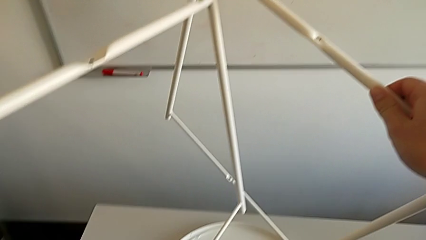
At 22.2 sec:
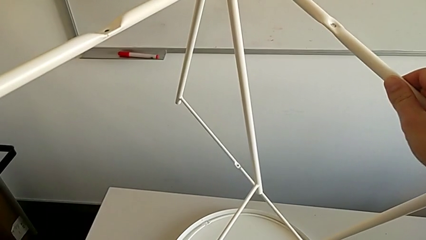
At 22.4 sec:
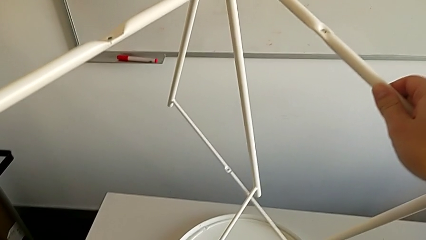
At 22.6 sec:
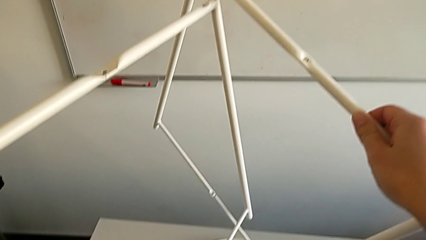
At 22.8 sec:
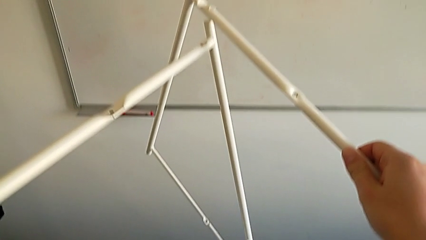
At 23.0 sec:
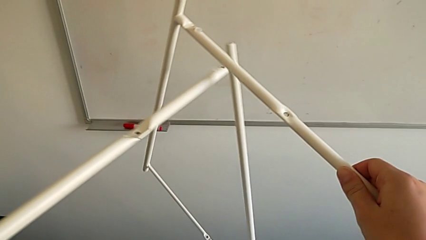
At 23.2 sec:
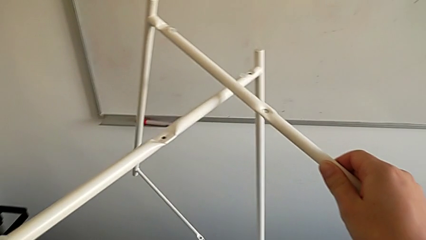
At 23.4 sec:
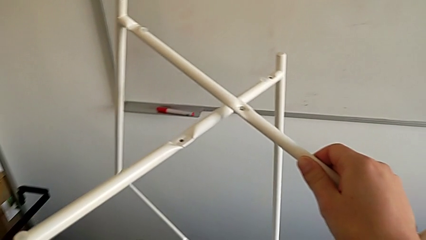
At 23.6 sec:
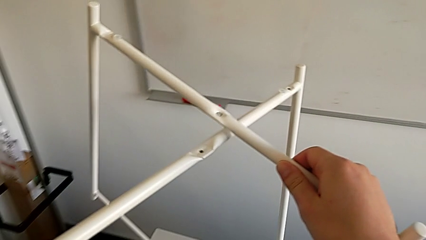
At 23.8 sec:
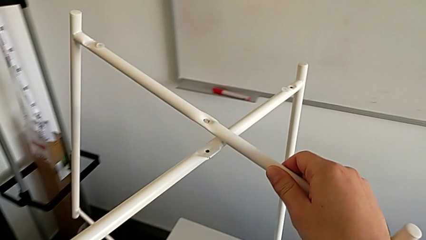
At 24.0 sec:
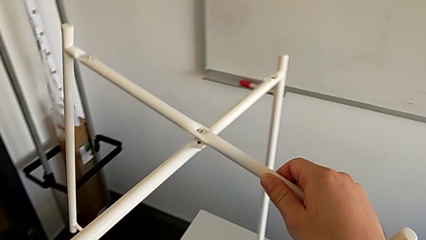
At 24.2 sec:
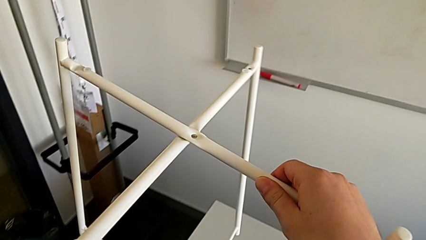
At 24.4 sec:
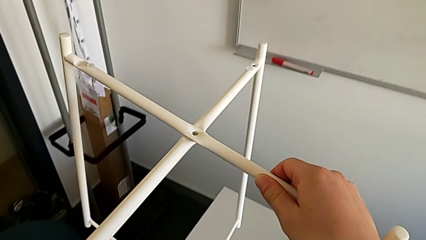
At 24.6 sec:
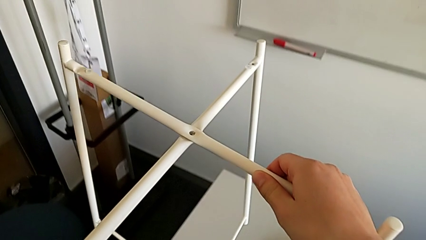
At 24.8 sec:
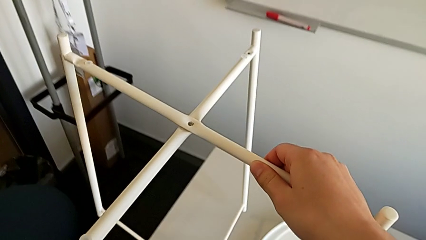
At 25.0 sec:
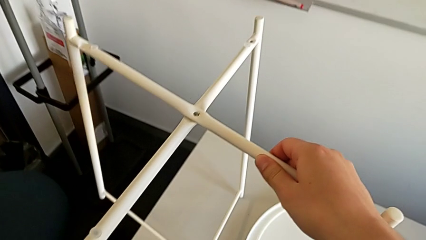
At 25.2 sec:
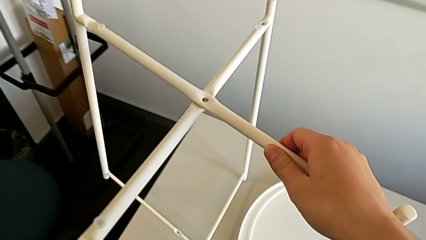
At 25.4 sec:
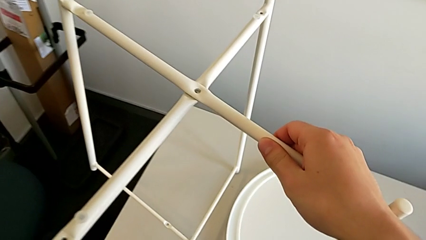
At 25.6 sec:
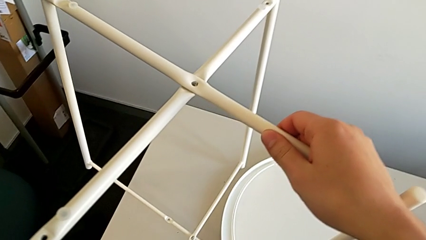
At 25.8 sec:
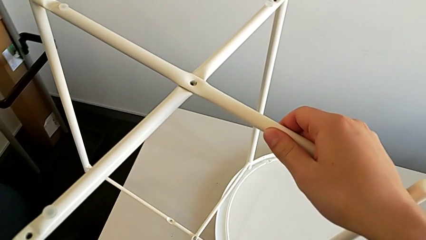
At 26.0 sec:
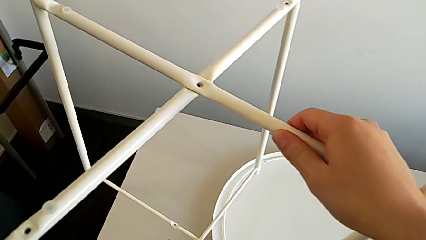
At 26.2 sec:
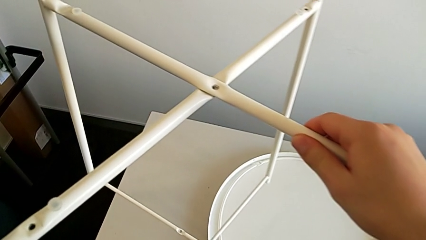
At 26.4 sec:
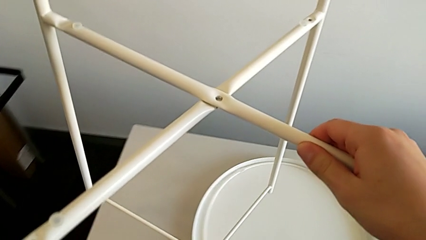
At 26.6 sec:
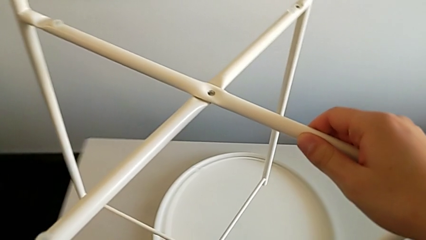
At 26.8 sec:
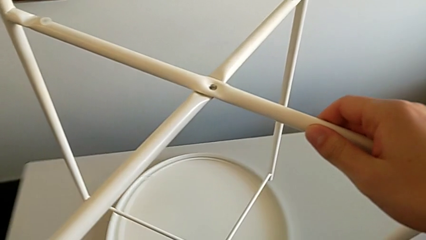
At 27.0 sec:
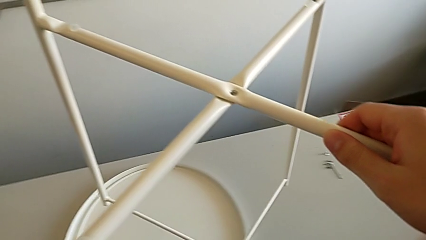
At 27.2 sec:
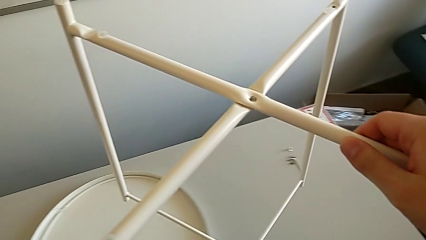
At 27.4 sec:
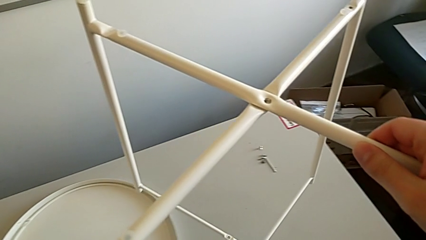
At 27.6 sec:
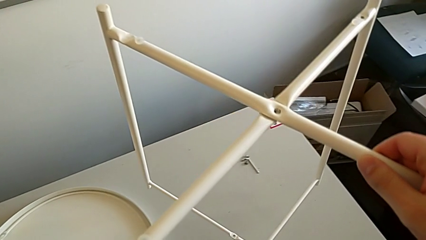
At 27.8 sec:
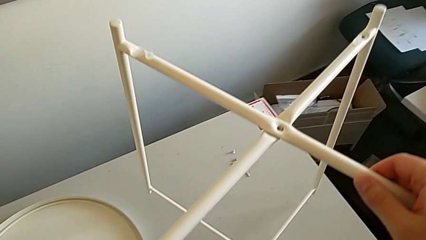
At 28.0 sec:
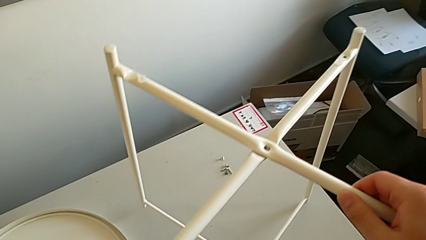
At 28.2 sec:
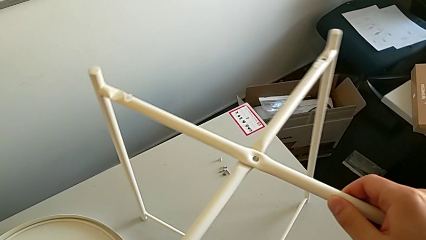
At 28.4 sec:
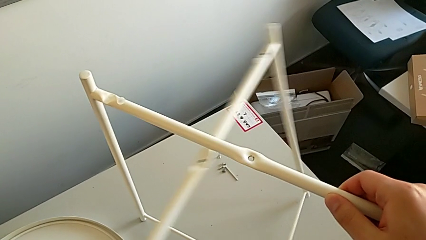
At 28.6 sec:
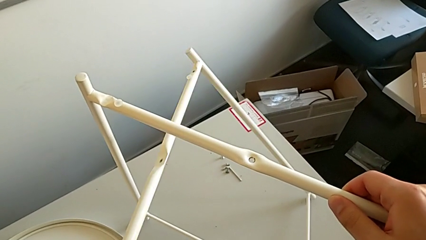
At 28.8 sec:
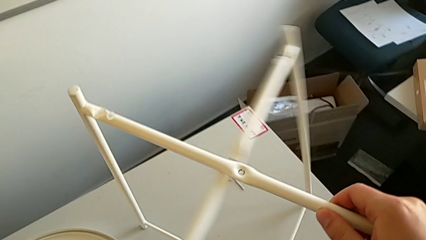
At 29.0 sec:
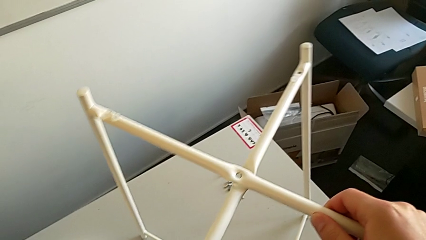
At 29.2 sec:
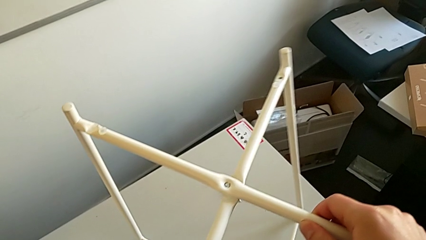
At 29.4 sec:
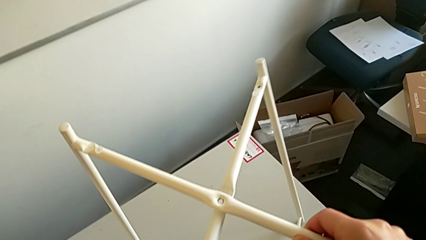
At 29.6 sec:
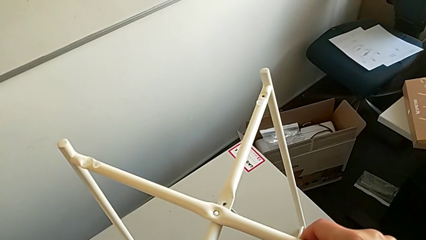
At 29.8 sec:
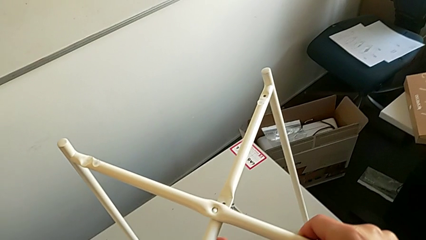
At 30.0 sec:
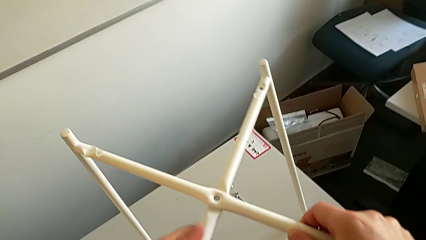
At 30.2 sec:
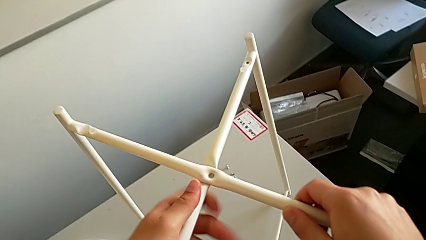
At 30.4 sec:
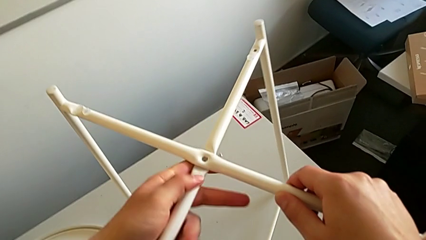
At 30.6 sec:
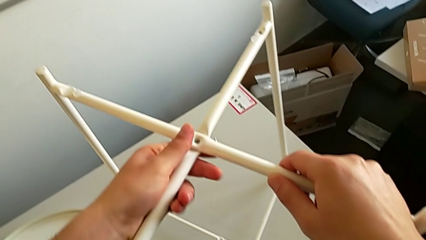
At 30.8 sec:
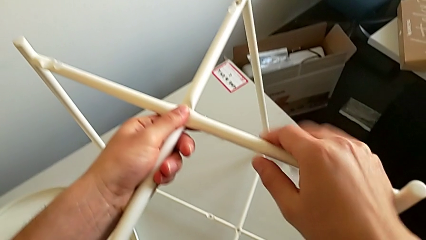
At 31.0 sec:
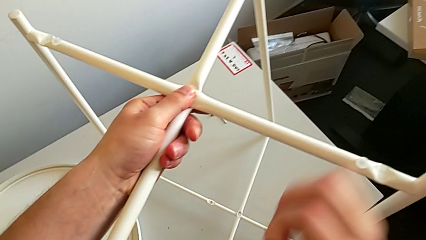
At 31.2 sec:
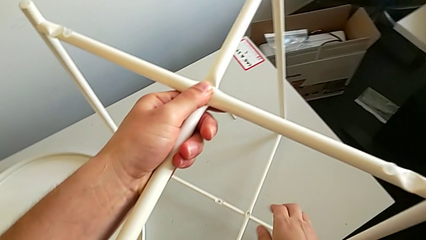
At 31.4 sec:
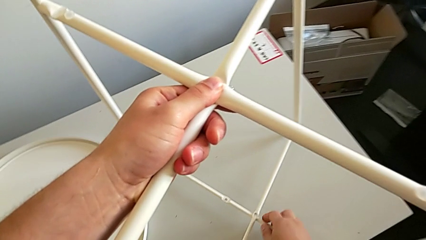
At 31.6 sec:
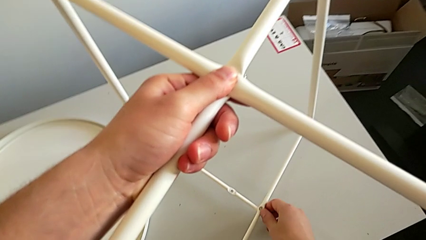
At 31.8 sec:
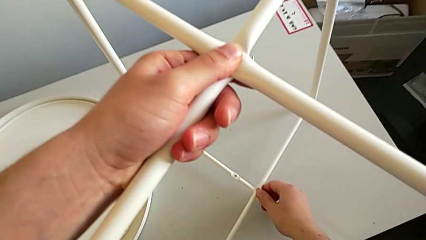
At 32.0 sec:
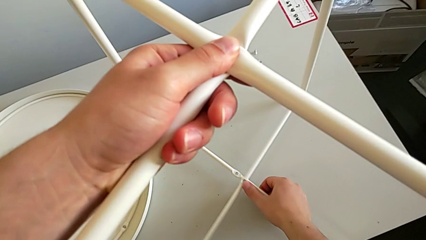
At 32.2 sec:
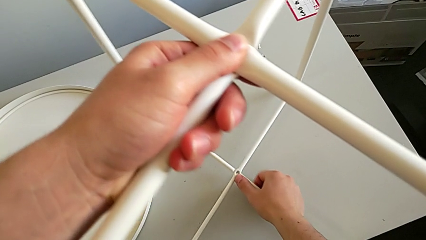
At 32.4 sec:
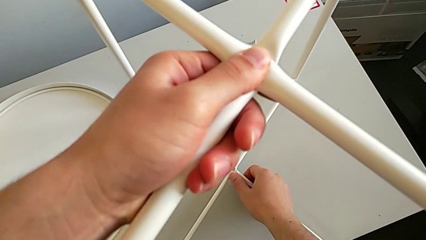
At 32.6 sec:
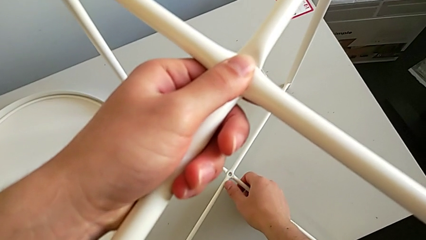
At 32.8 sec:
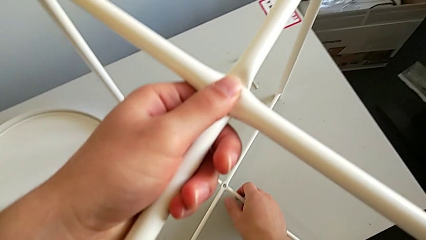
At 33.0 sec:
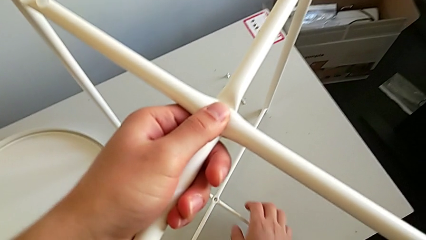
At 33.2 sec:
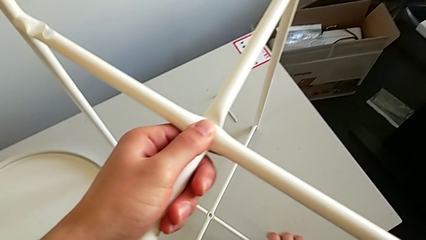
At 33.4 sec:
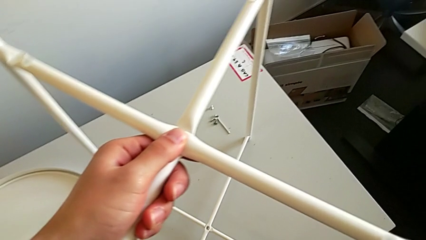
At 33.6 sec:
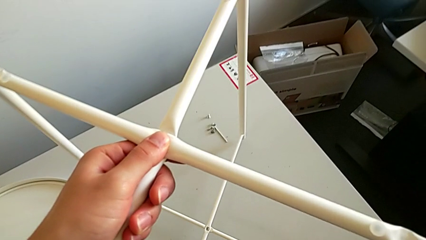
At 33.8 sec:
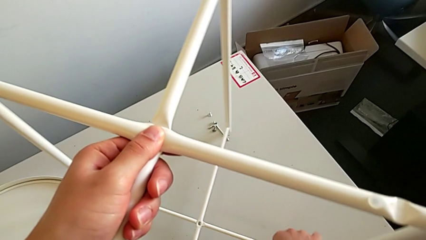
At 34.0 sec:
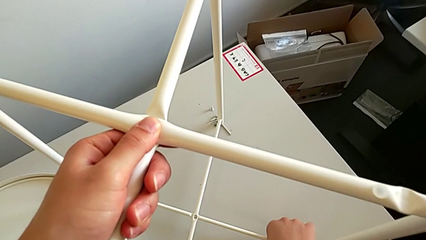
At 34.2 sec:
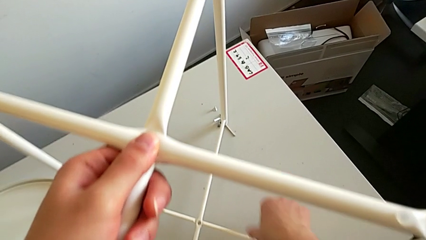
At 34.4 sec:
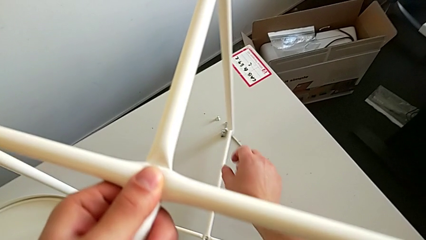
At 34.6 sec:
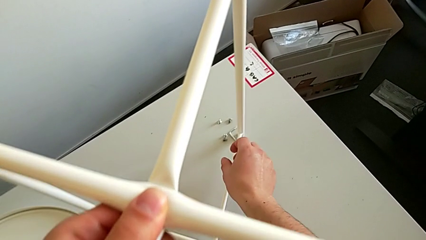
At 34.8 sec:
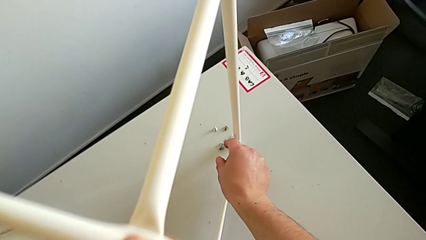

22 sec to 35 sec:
The camera wearer is assembling the table legs. They keep aligning the leg, place it, align it, hold it, align it and hold it.

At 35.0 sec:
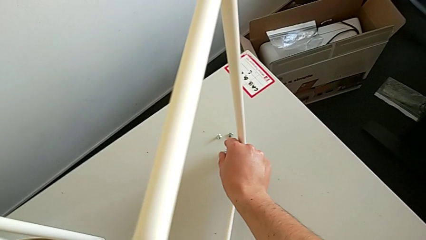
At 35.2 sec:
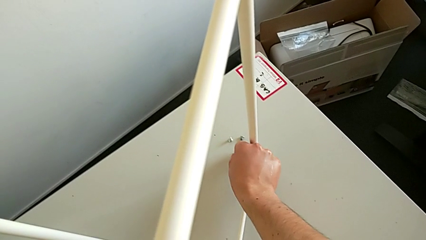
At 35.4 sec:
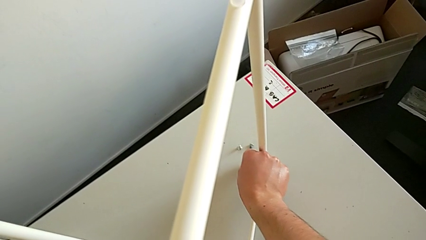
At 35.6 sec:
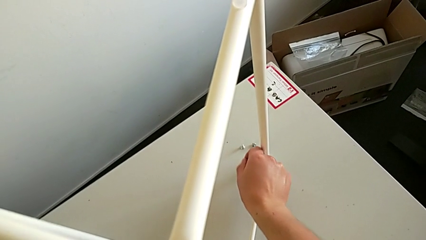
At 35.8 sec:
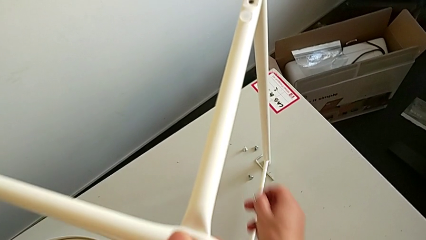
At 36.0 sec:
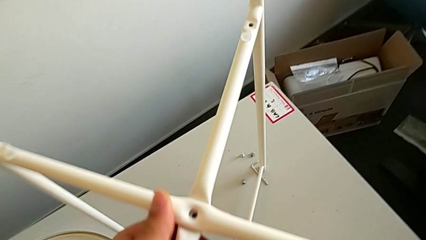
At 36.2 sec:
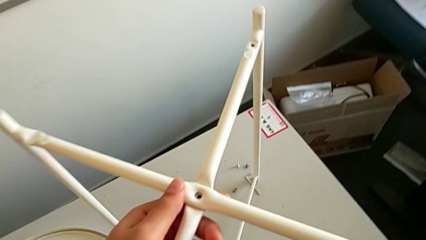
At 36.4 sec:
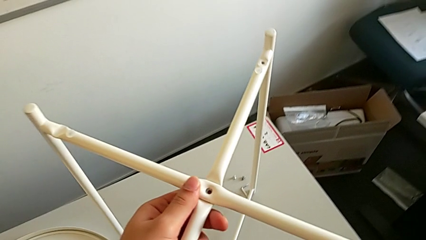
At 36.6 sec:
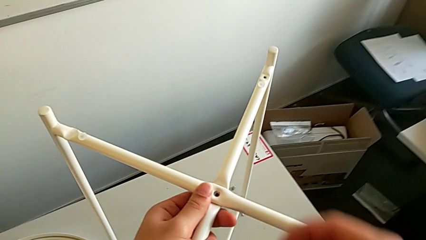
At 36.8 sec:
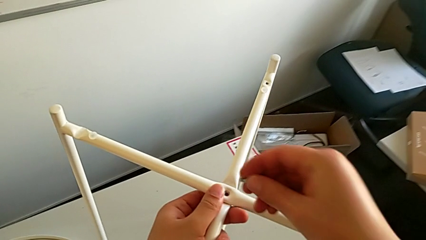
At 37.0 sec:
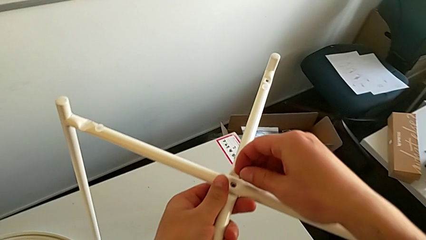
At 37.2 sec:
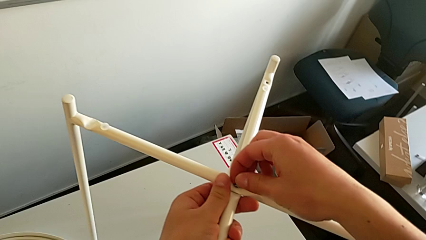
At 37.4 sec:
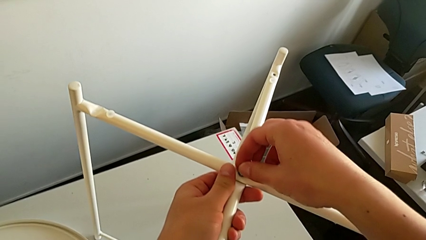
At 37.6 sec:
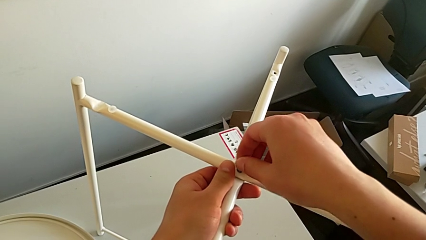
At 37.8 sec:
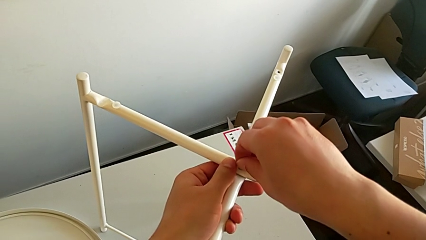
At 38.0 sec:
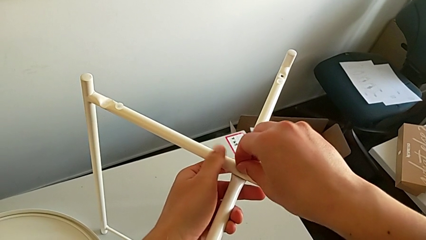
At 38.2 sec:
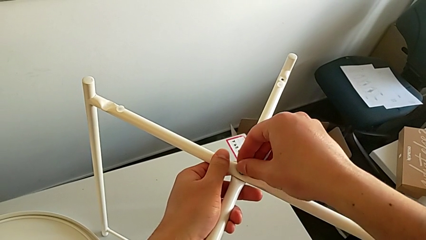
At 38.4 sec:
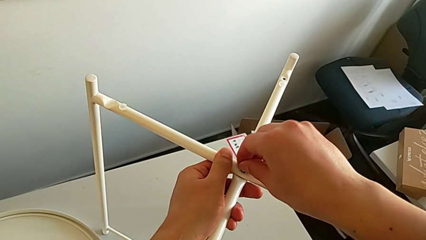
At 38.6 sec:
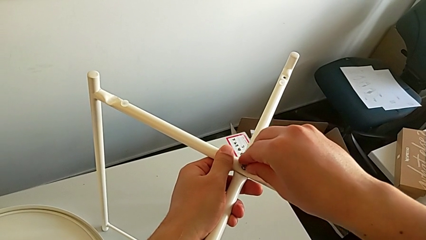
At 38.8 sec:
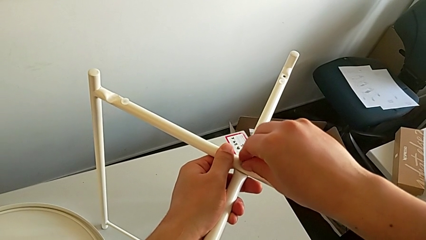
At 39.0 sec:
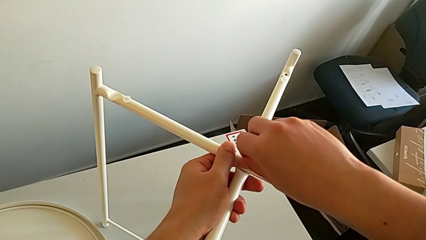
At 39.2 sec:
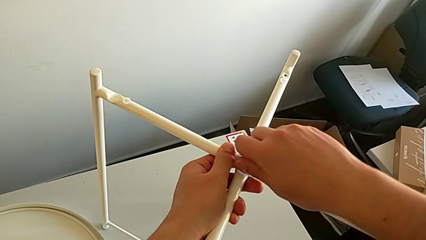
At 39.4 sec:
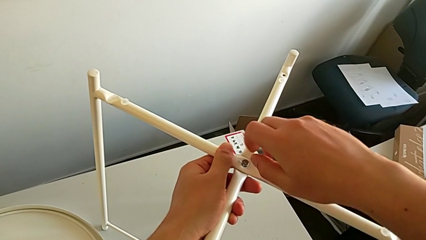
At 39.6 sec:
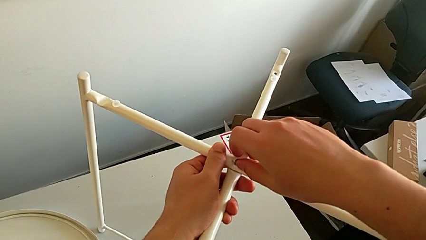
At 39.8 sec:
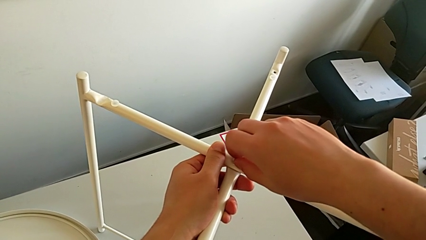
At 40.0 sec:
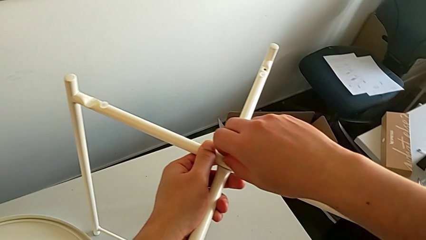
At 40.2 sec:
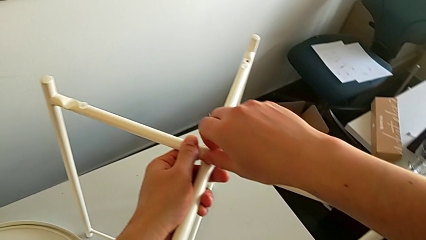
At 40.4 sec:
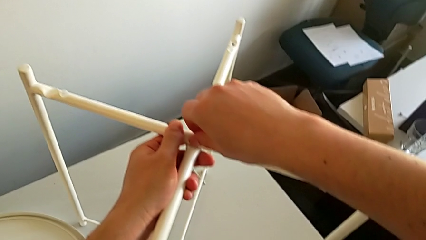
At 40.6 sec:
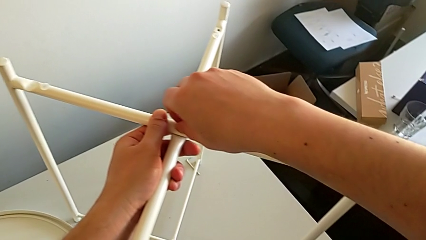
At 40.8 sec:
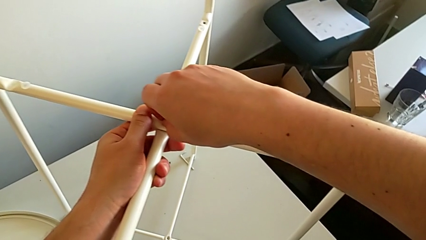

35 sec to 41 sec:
The camera wearer is assembling the top screw. They grab the hex socket head and wrongly insert it, inserting the wrong hex socket head.
